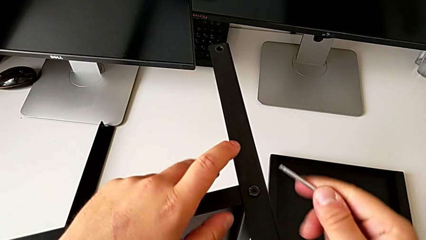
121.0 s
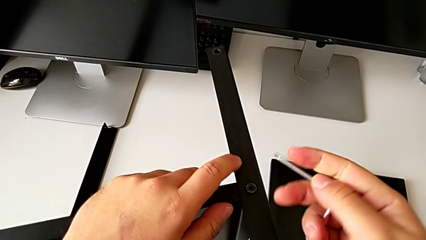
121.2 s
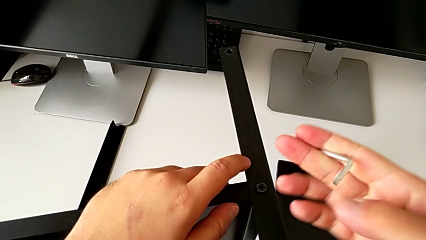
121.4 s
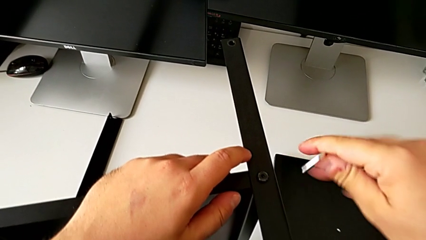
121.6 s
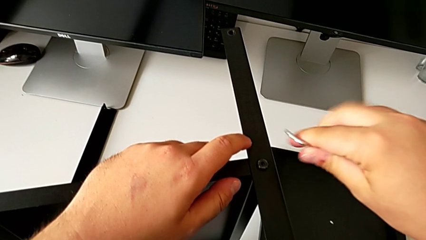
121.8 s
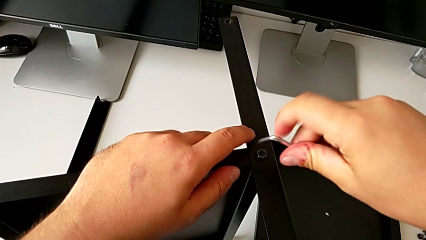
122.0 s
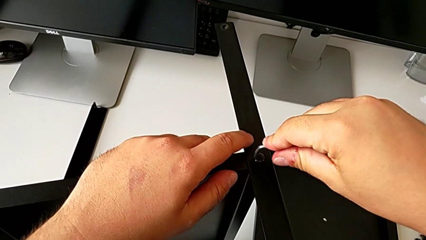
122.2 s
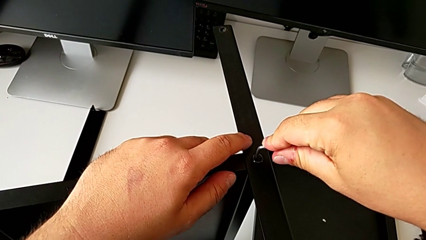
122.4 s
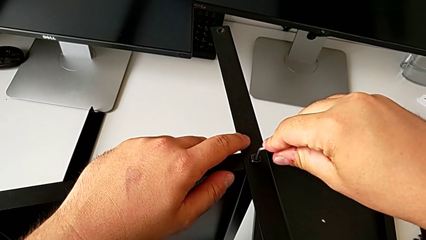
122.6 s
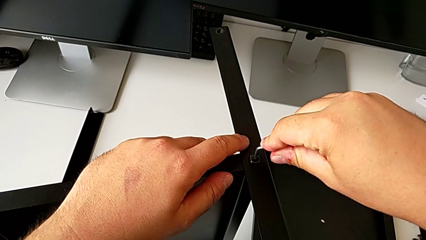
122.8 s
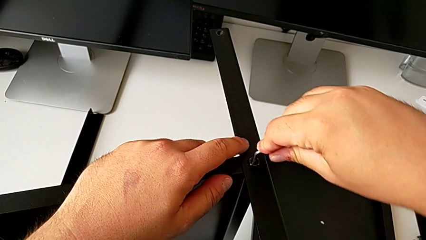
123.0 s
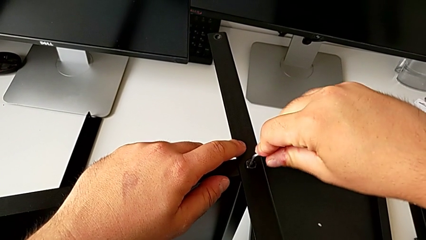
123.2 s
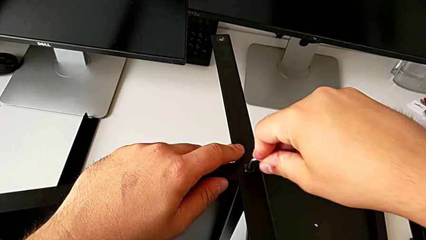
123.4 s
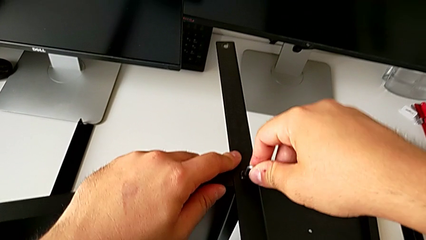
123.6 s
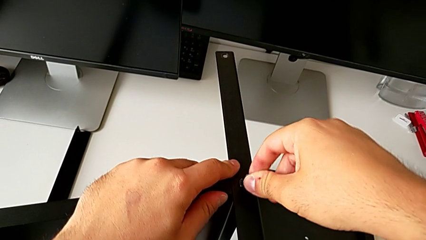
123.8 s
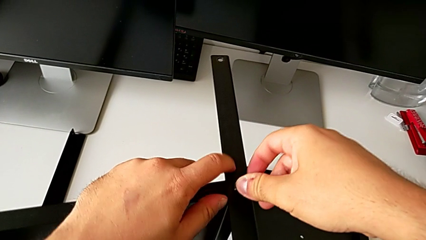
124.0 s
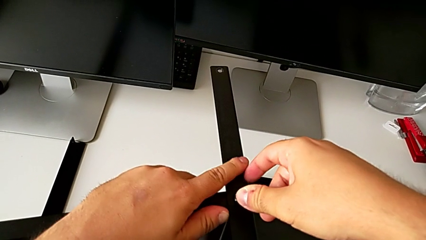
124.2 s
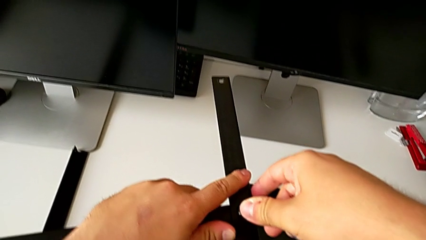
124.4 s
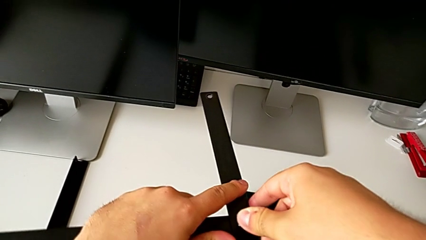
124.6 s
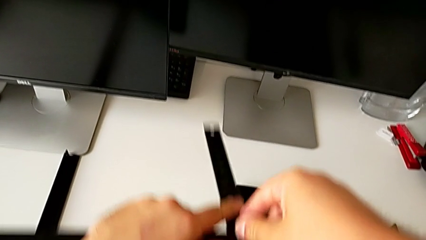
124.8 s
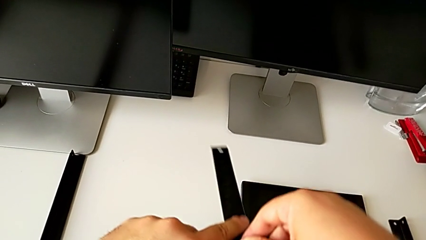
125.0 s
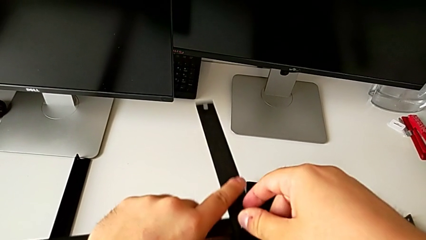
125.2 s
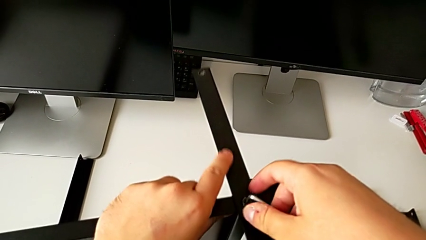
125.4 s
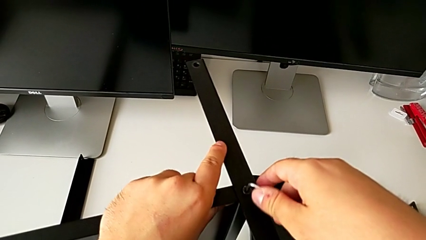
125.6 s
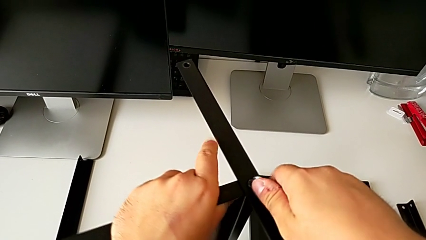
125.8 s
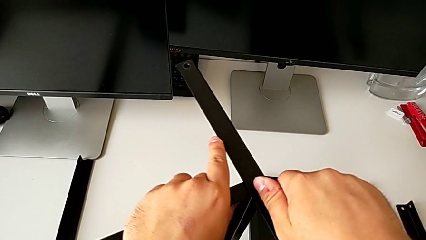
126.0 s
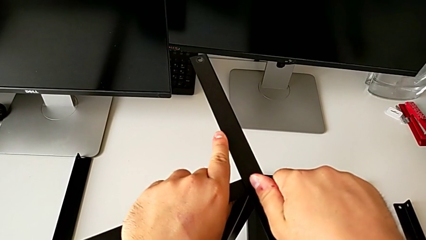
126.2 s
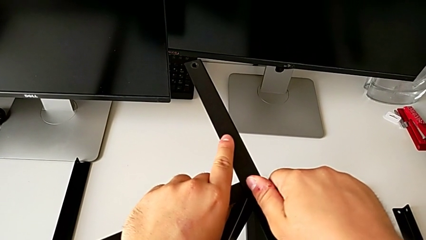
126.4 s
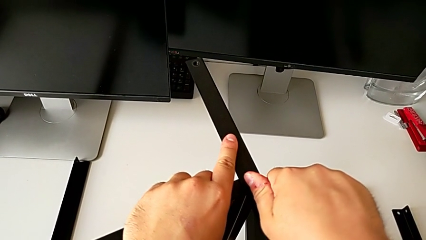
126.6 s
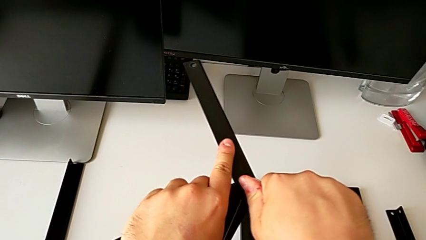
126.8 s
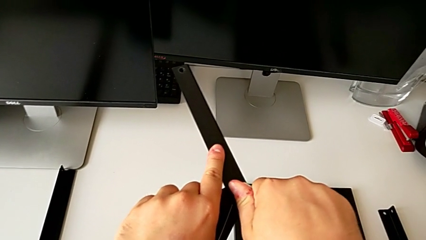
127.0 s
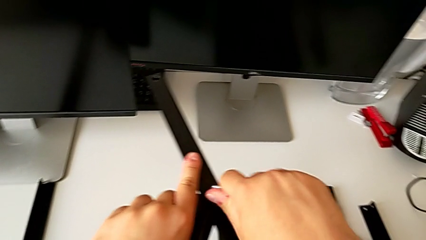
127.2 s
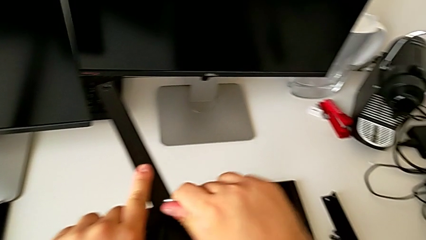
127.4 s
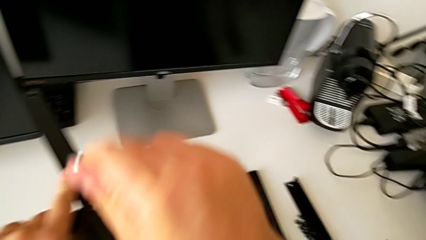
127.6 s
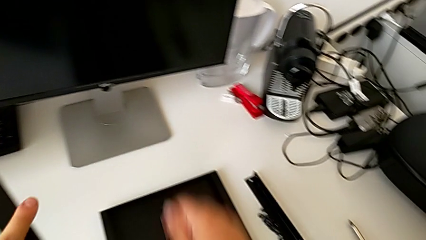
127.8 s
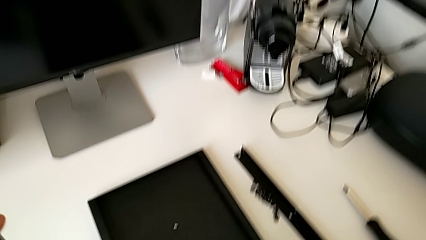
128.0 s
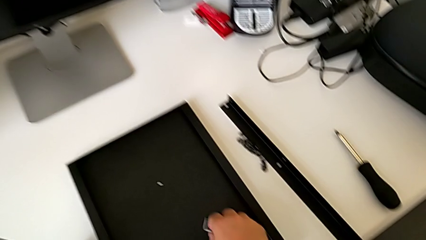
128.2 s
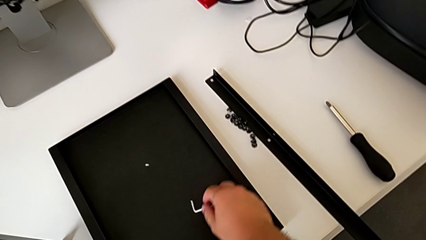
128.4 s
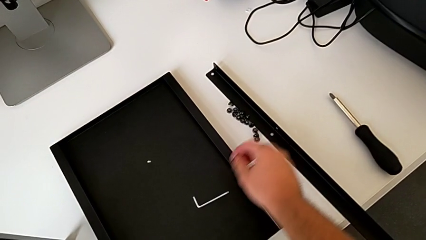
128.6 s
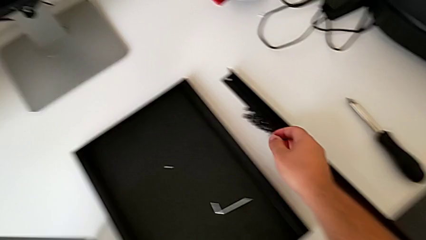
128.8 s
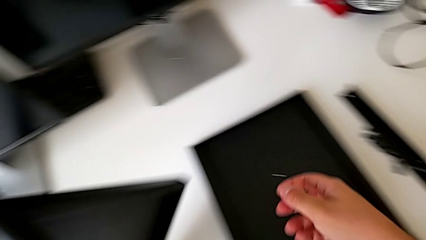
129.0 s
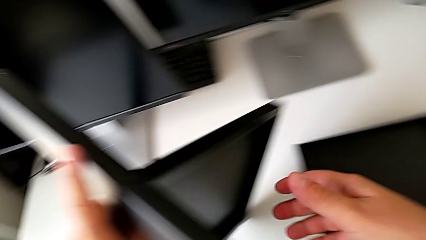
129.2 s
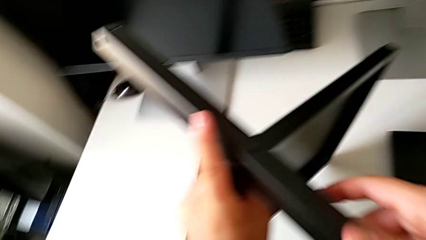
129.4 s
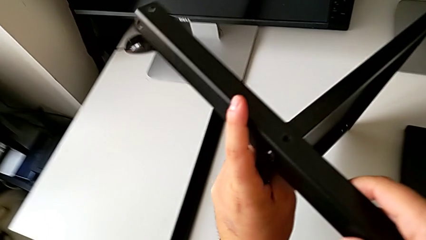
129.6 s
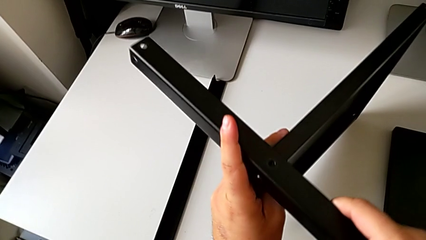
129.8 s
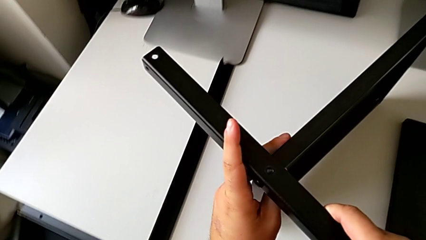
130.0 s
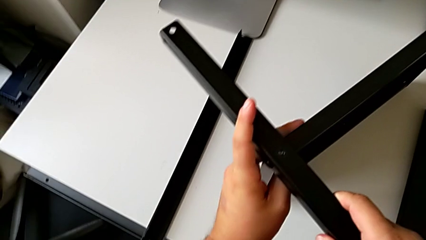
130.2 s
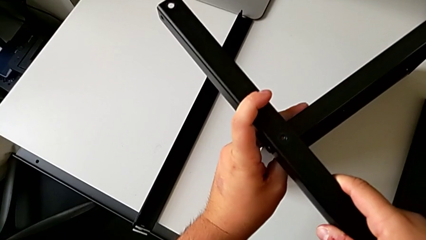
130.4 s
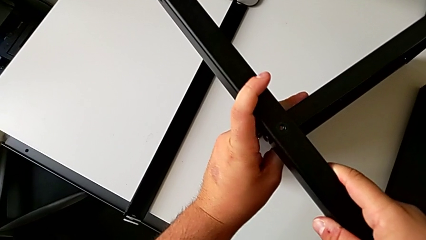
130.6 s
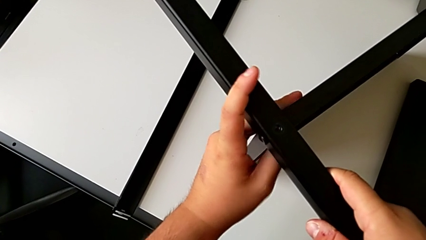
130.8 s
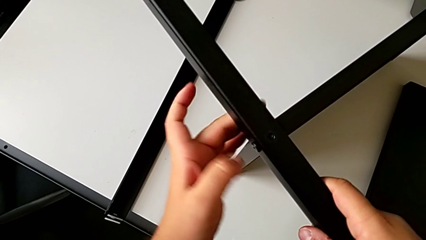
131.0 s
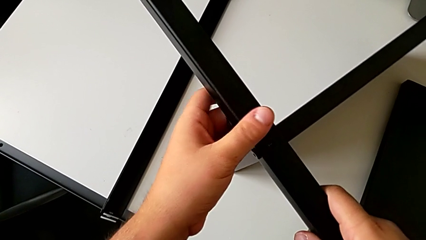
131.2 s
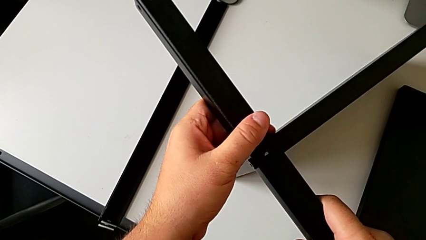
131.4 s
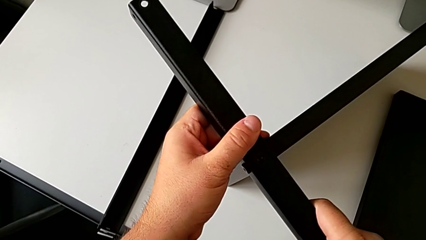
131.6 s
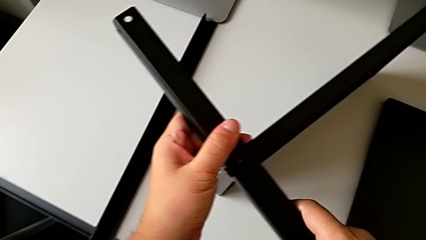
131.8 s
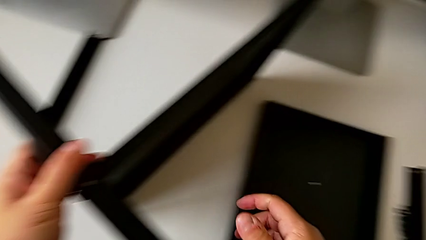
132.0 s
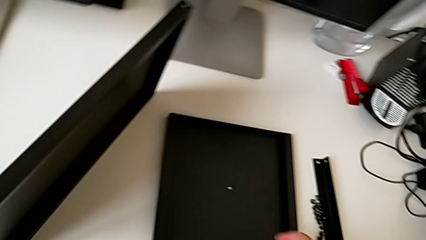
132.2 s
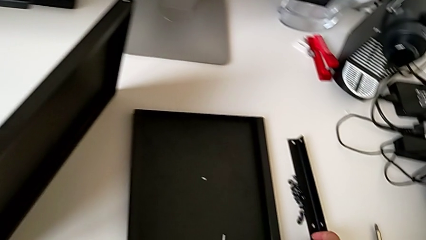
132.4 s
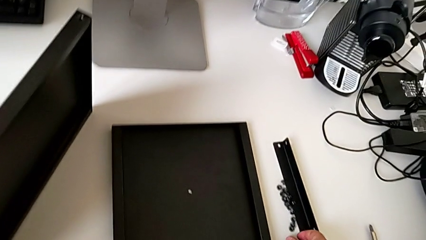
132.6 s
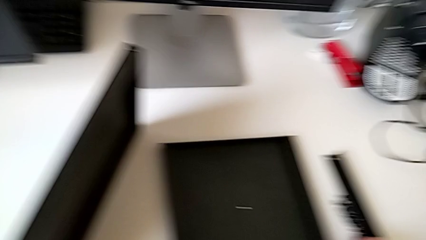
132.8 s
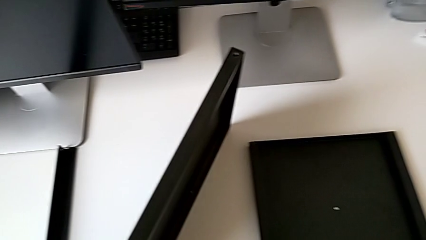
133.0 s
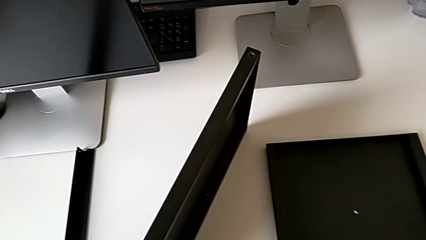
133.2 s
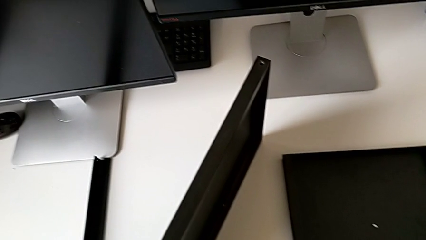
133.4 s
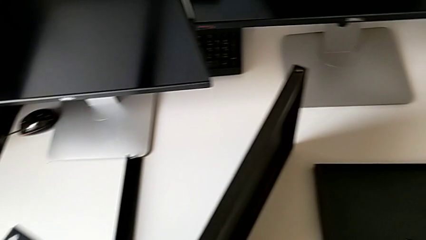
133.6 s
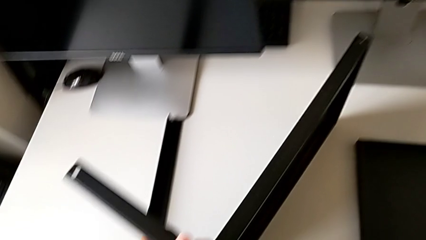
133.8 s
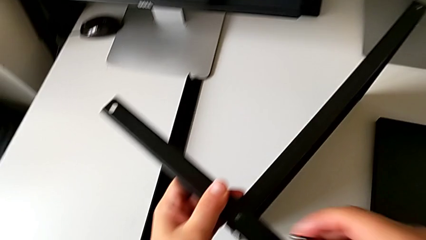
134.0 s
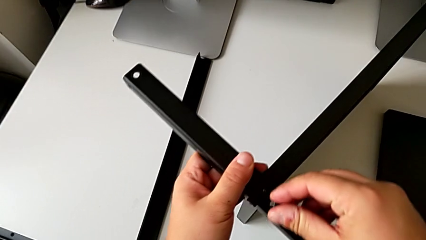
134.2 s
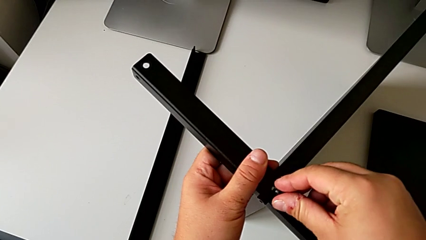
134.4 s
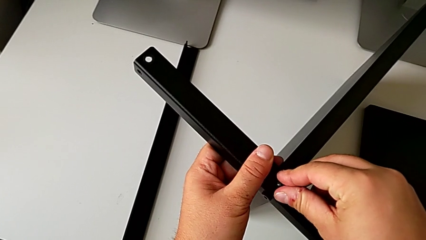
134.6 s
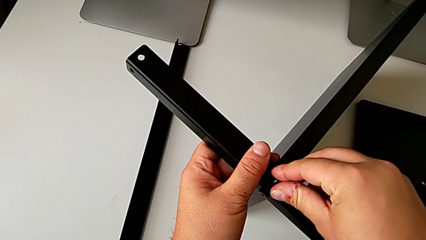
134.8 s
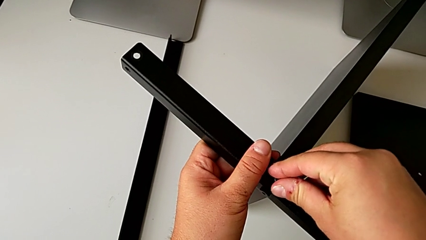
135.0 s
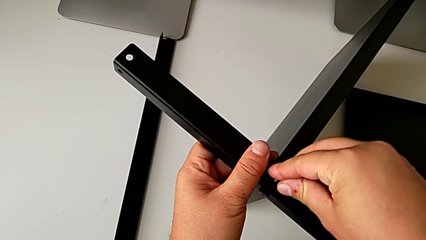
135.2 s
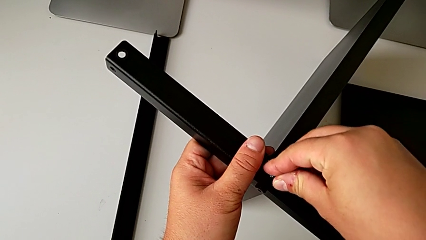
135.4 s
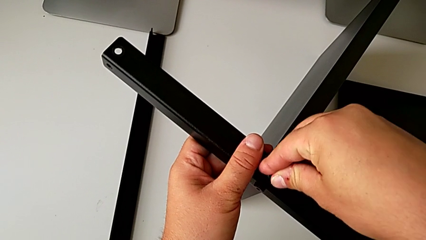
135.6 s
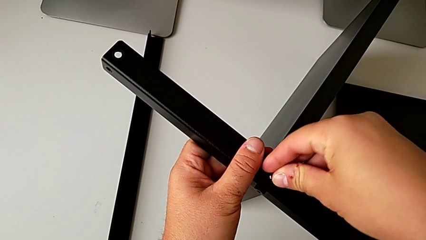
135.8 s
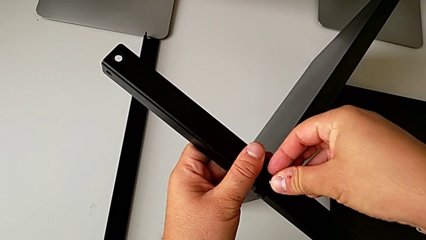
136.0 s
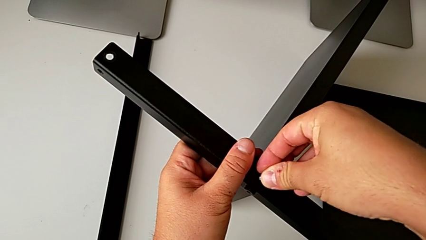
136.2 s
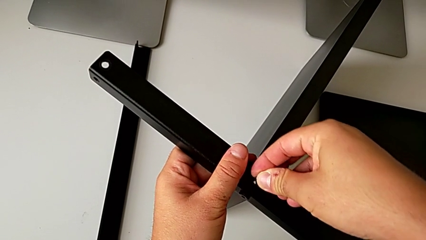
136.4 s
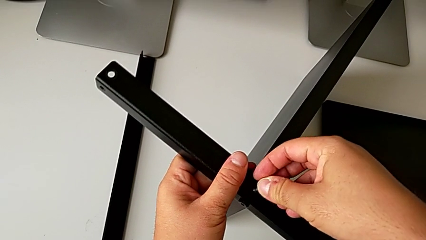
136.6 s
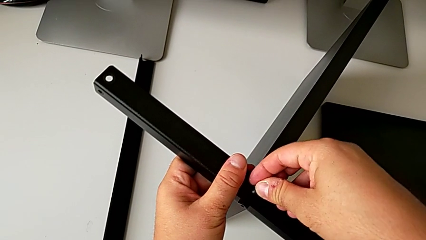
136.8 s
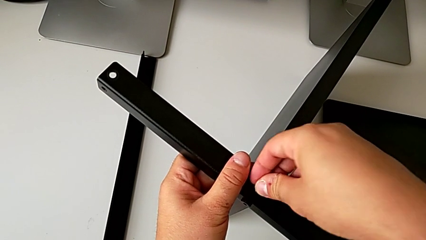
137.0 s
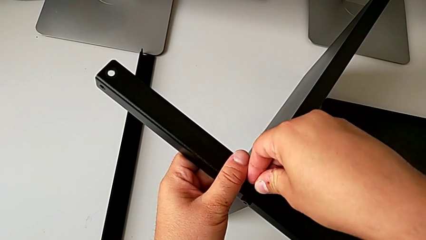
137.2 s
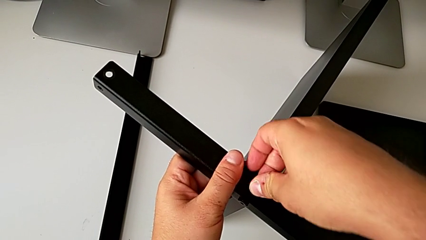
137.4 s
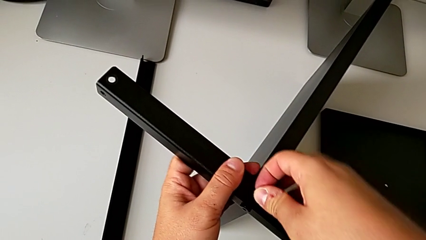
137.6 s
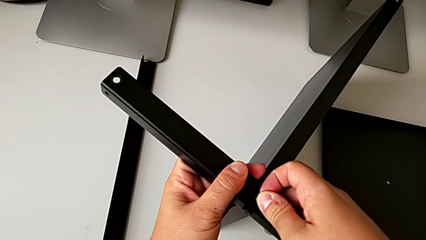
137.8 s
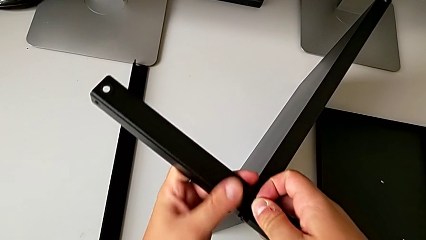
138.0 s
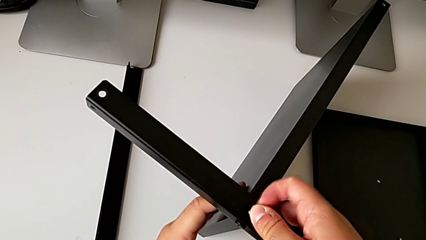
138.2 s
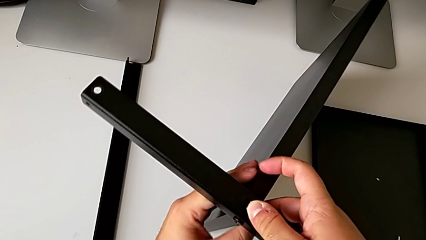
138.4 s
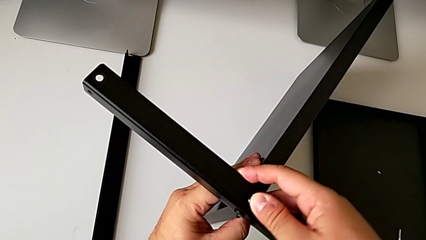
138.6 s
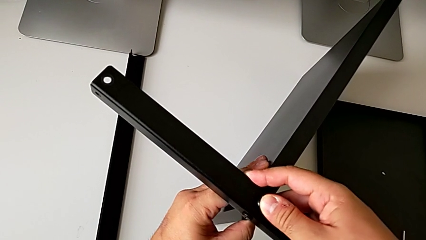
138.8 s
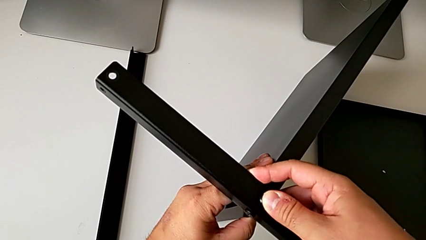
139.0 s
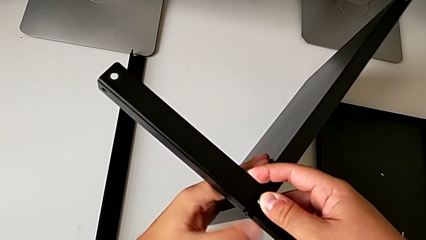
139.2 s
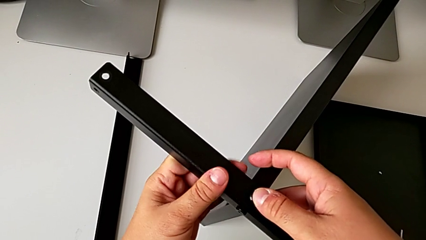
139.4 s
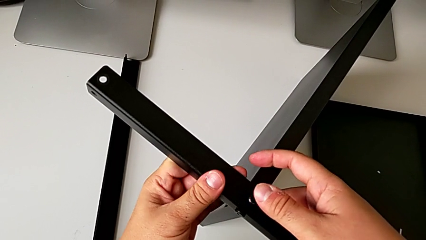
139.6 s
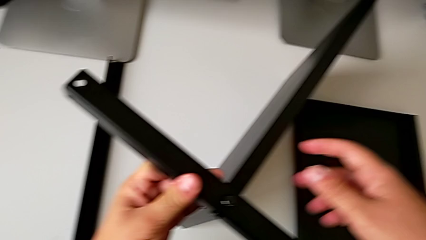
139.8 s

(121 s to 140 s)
The camera wearer is assembling the first leg of the shelf. They screw the leg, place the Allen wrench, rotate the tray, grab the hex socket head and place it.
